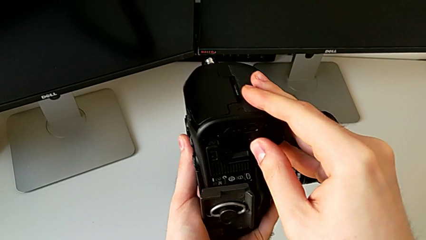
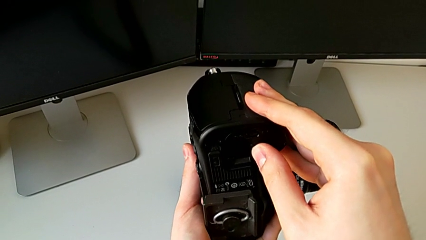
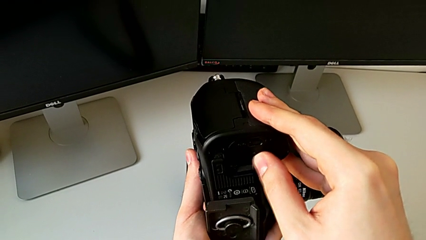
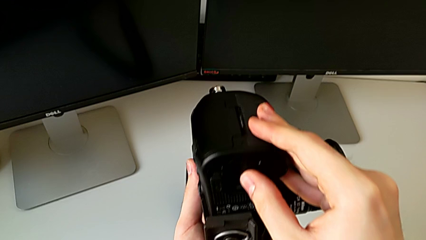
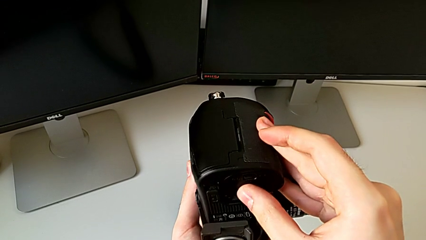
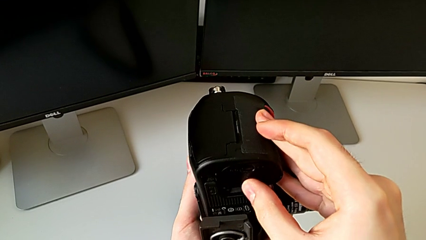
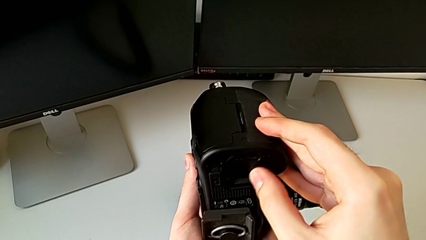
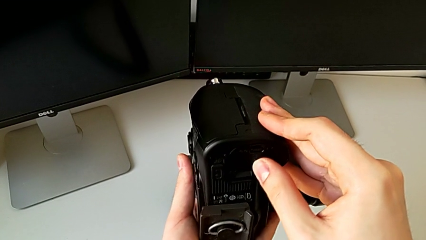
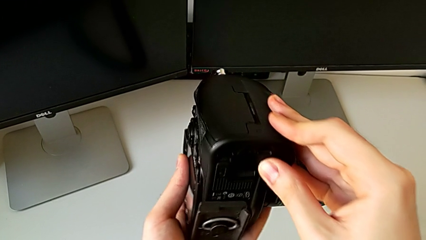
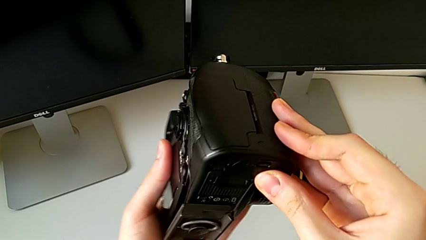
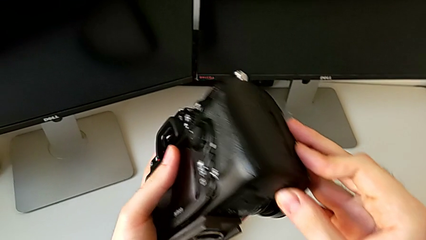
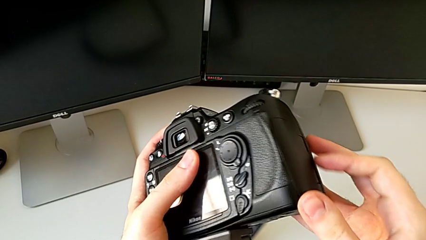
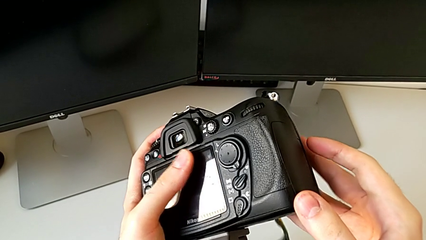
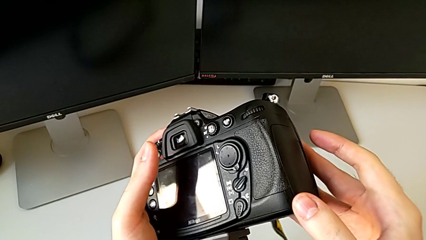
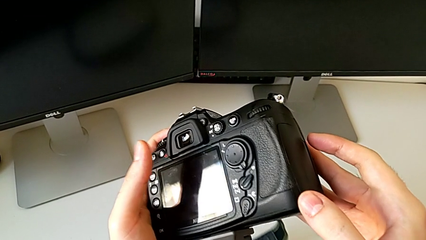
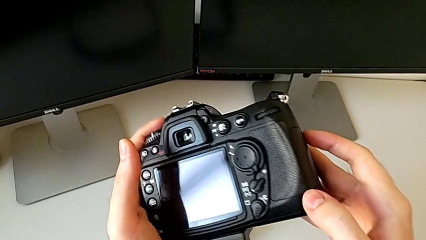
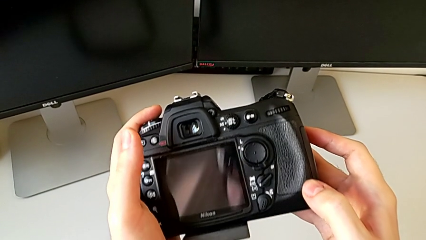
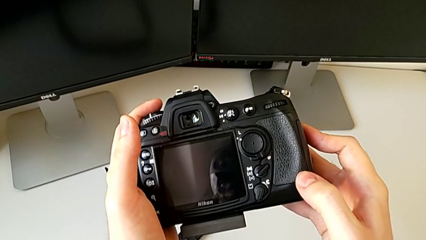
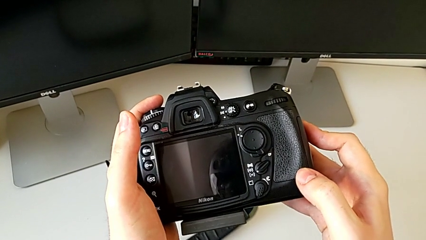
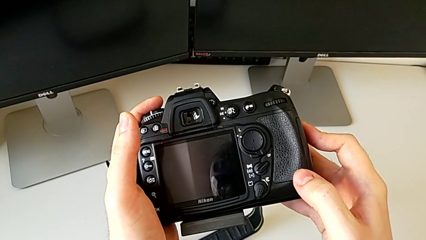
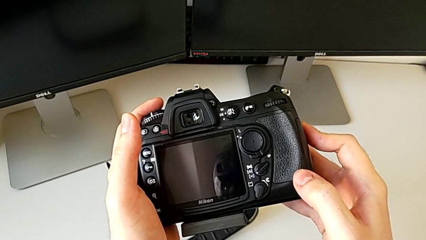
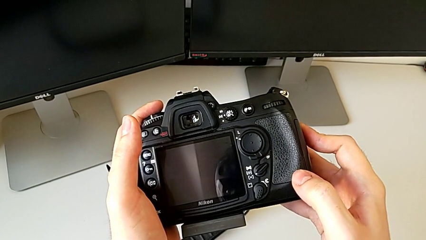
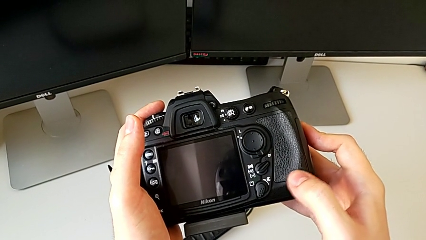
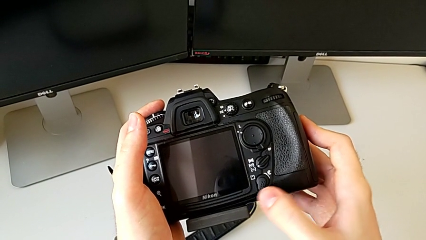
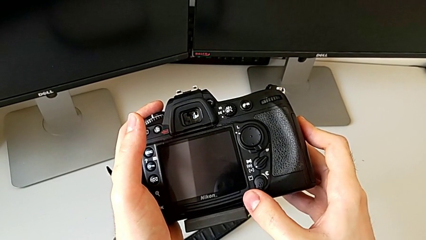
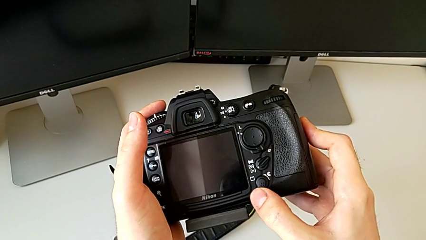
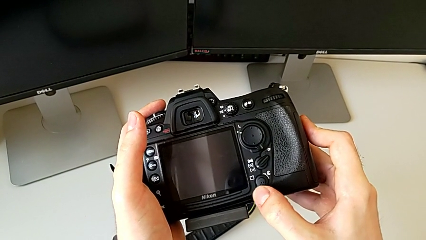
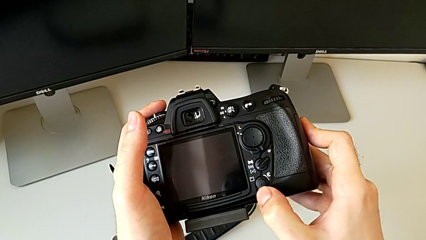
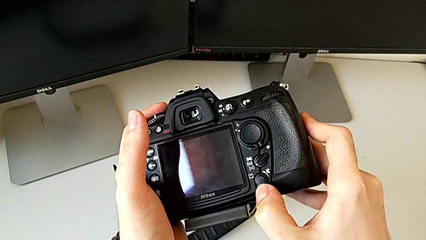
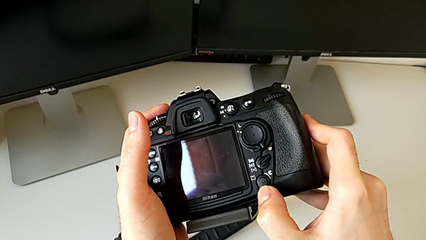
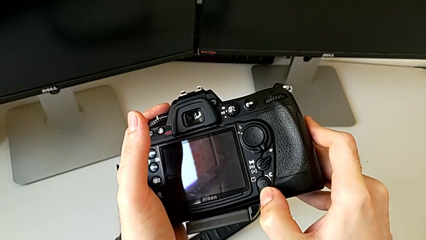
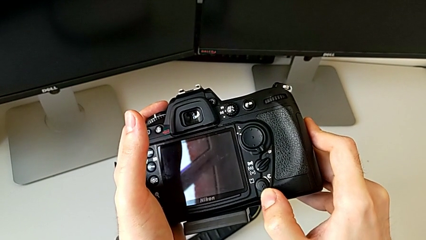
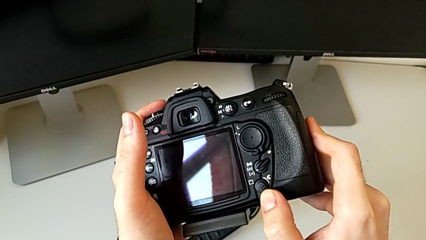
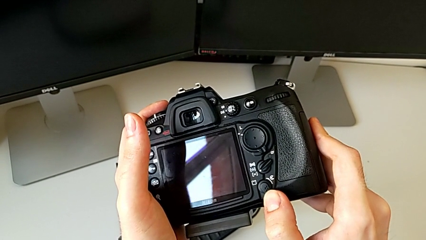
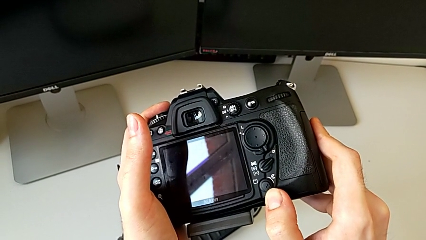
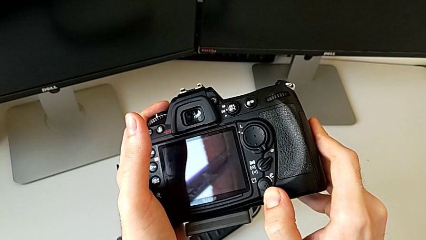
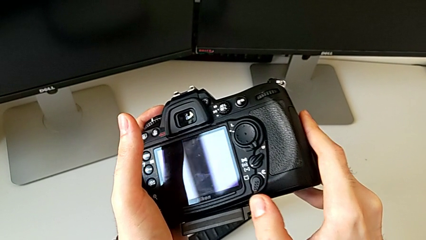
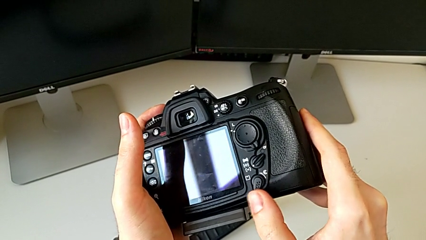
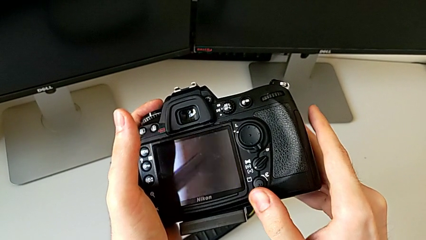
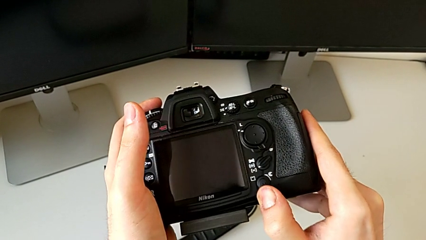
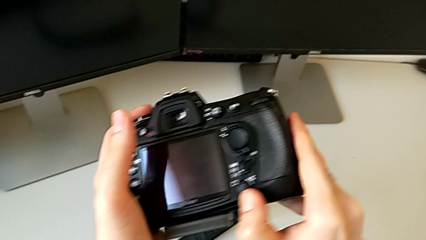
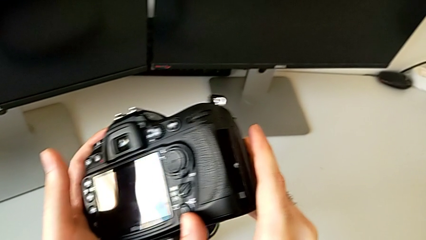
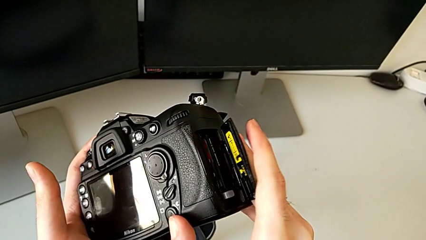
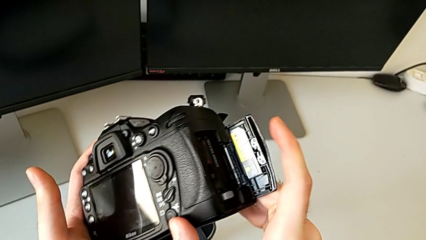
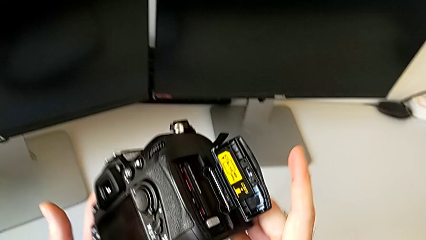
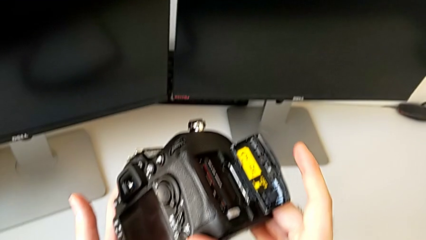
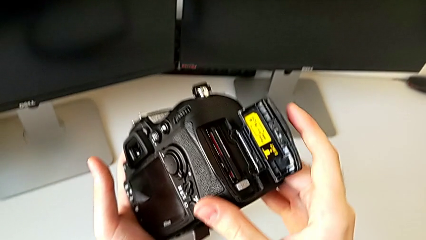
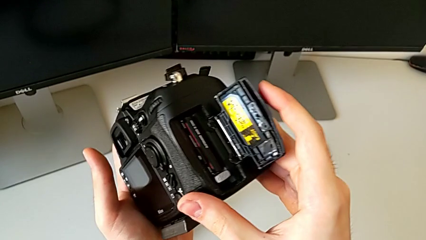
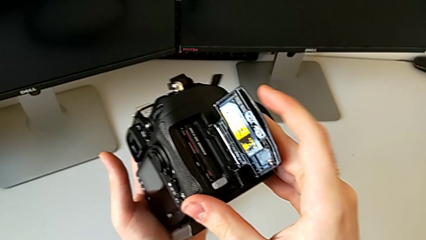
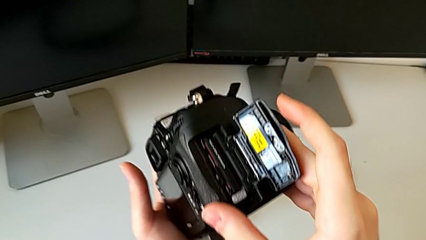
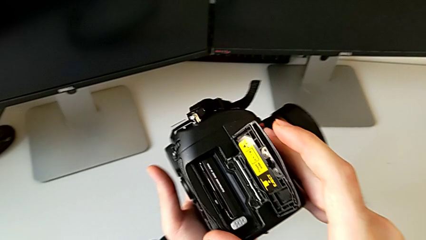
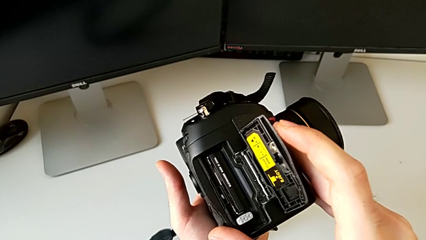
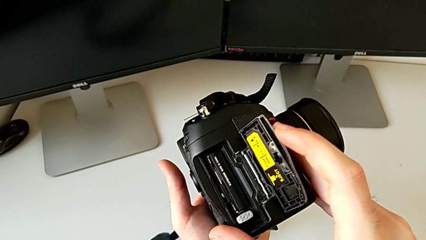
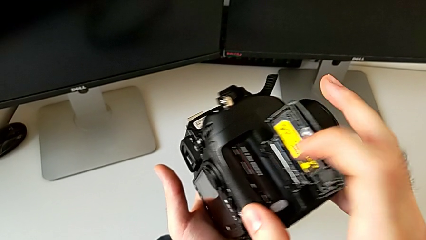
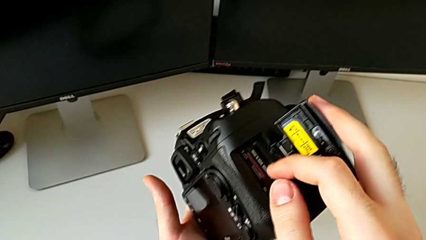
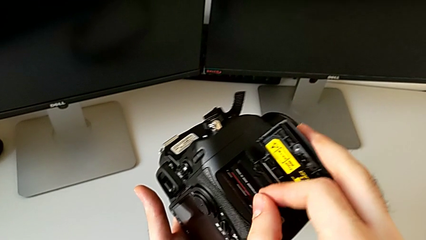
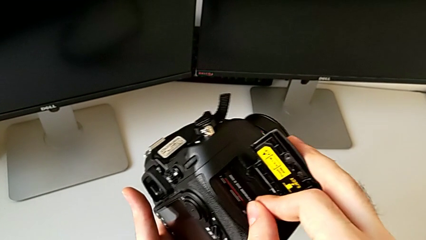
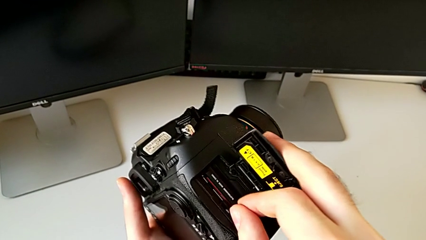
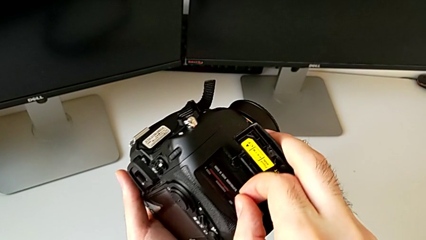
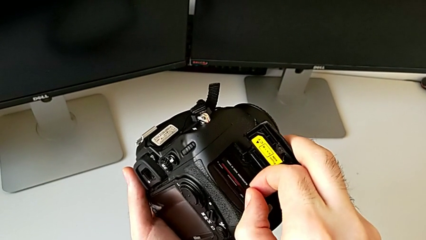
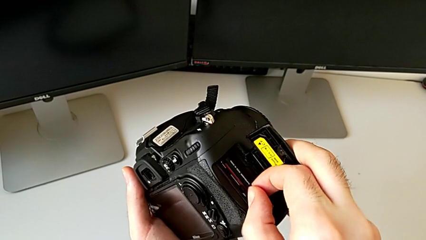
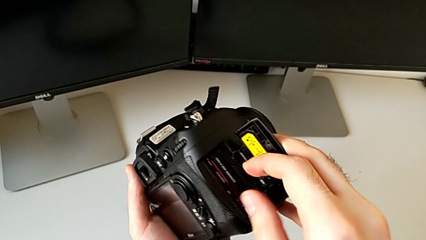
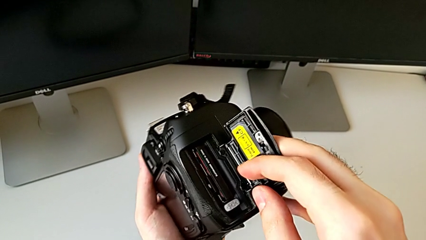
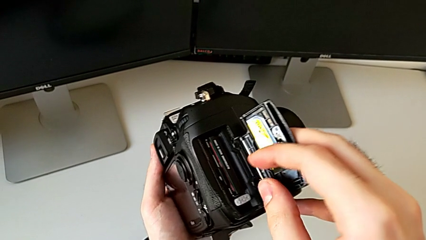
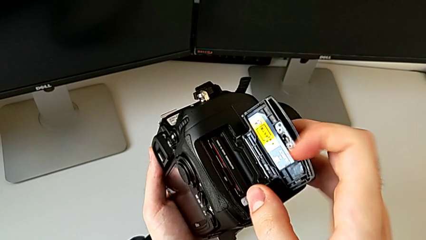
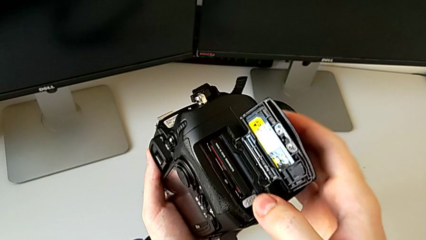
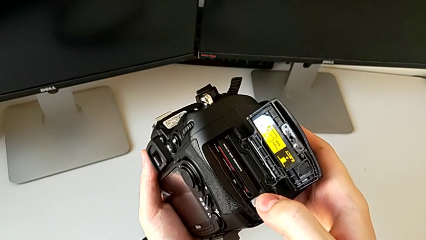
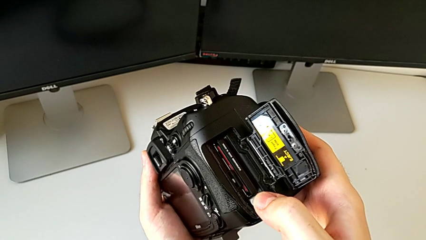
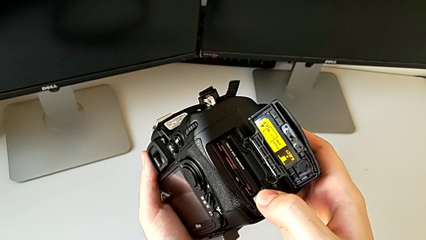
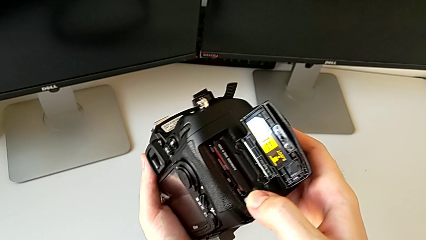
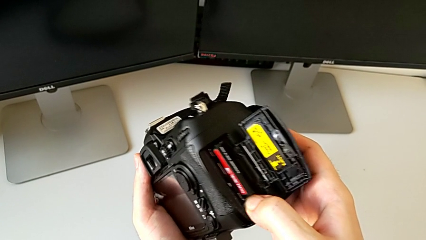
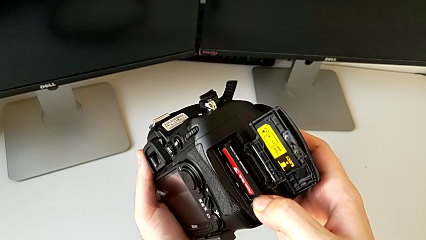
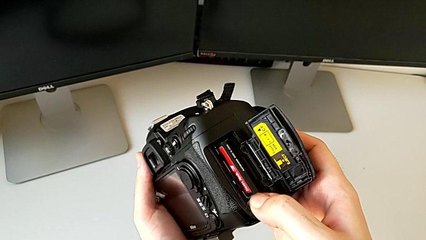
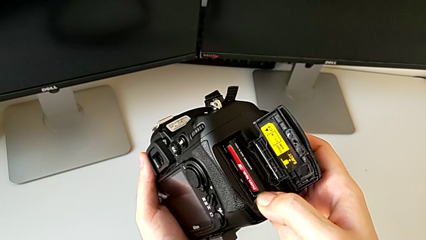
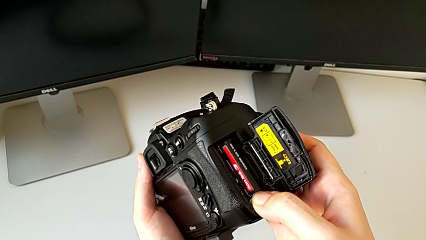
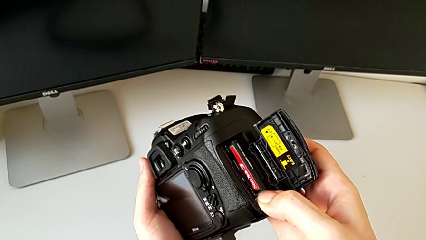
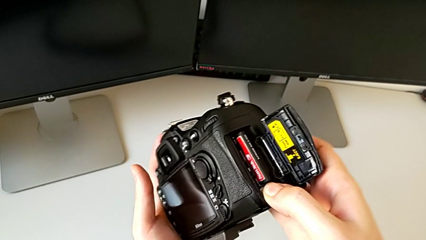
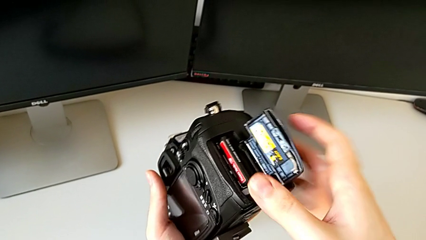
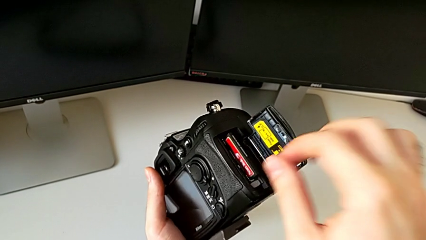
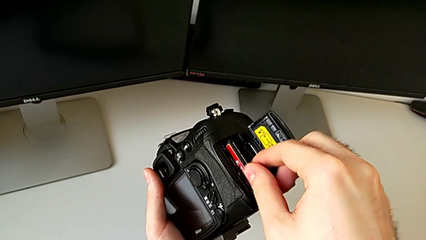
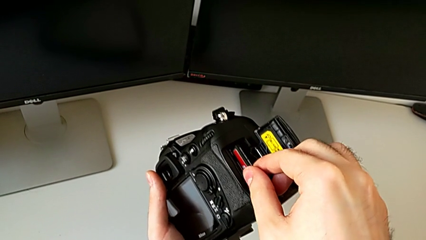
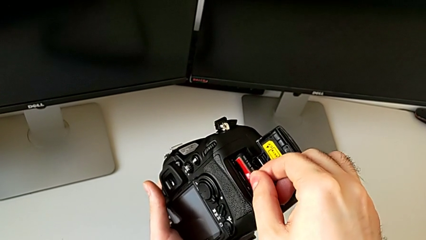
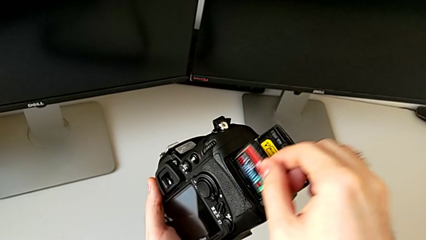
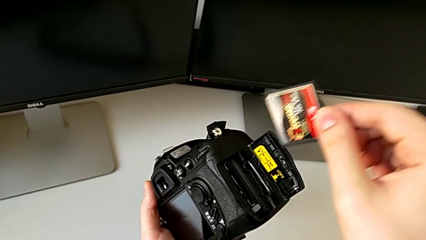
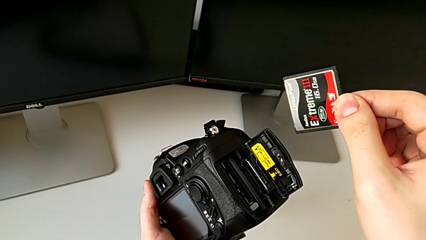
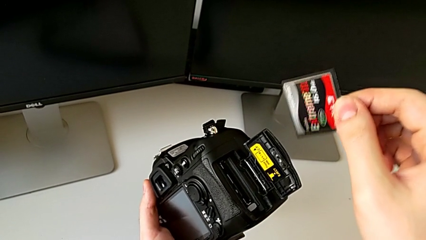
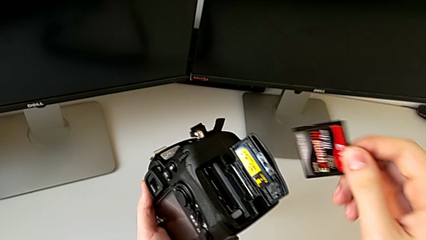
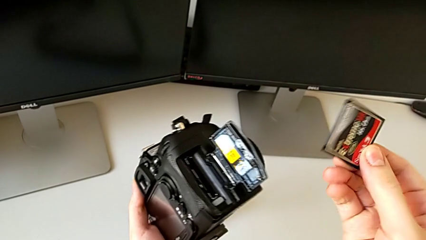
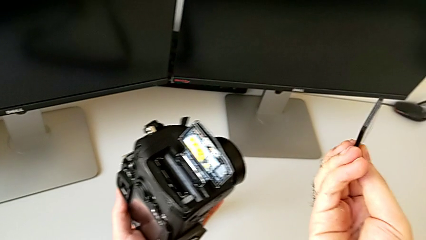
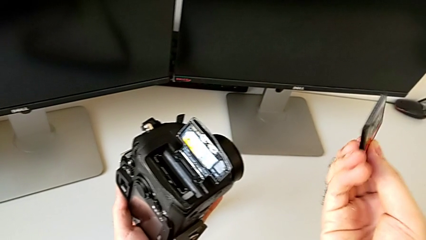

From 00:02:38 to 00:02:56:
The camera wearer is changing the SD card. They keep inspecting the DSLR, slide the release button, grab the SD card, press the release button, grab the SD card and withdraw it.
